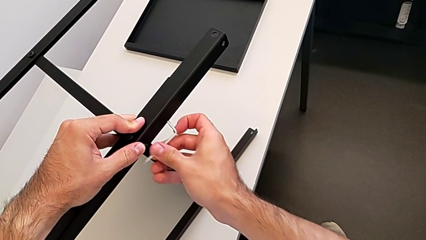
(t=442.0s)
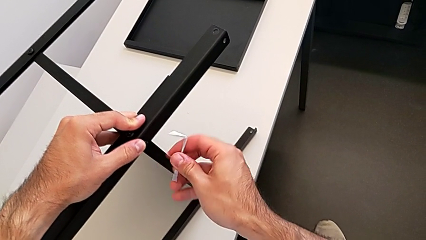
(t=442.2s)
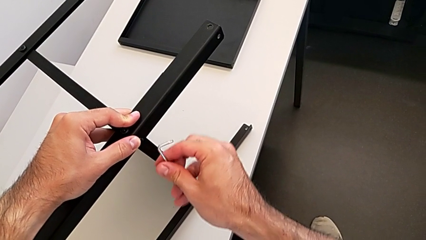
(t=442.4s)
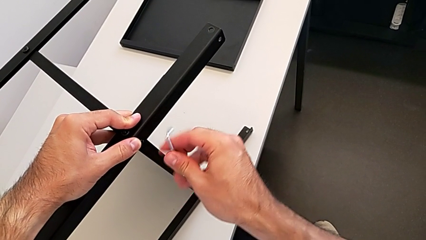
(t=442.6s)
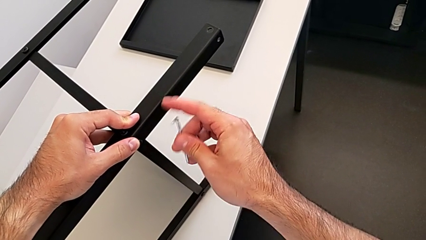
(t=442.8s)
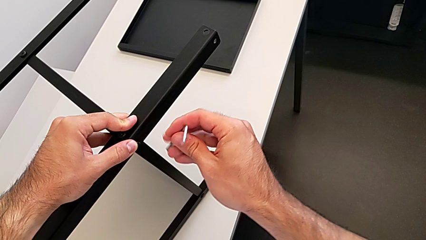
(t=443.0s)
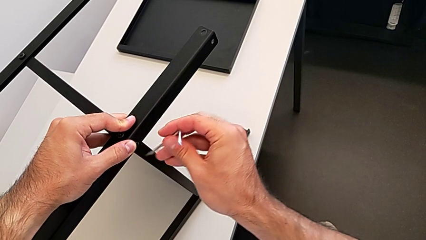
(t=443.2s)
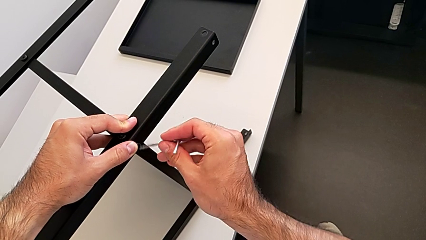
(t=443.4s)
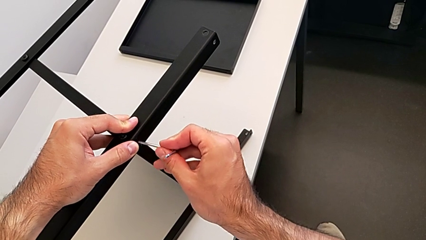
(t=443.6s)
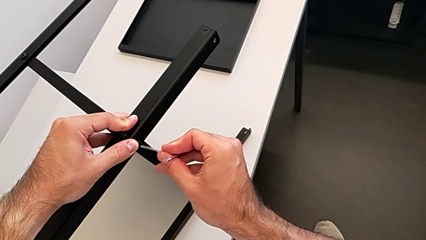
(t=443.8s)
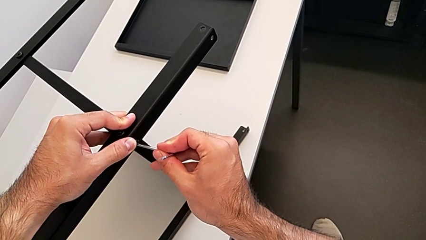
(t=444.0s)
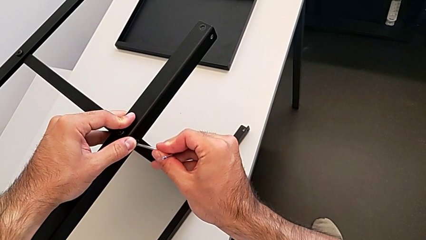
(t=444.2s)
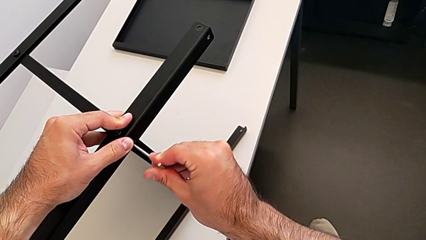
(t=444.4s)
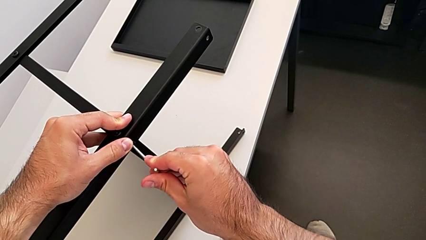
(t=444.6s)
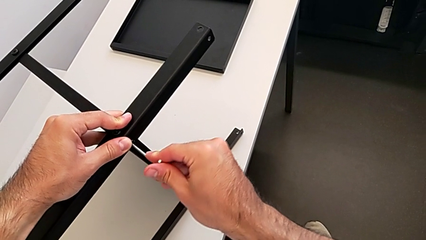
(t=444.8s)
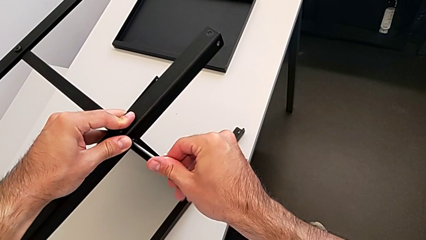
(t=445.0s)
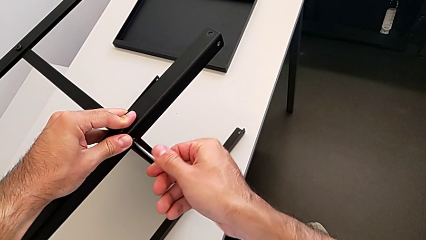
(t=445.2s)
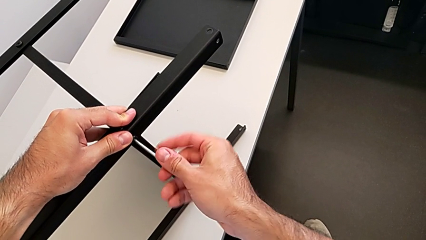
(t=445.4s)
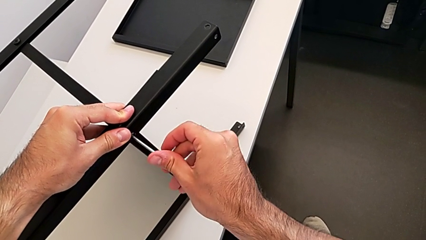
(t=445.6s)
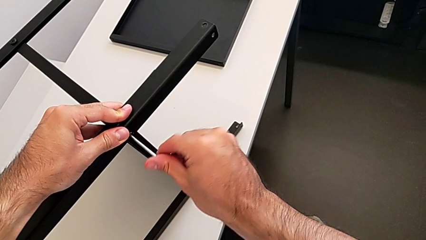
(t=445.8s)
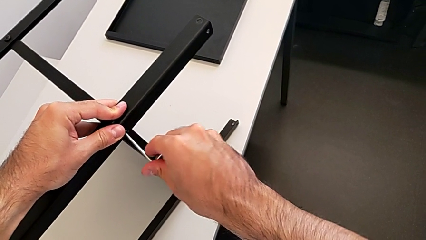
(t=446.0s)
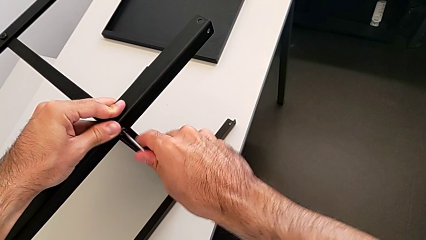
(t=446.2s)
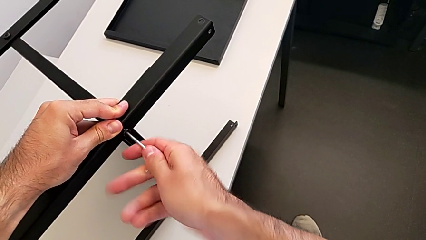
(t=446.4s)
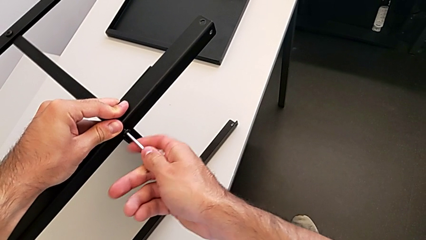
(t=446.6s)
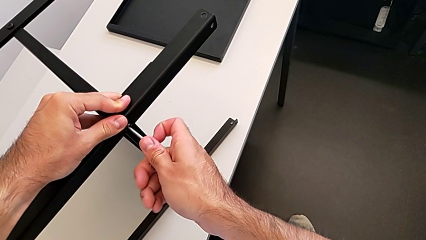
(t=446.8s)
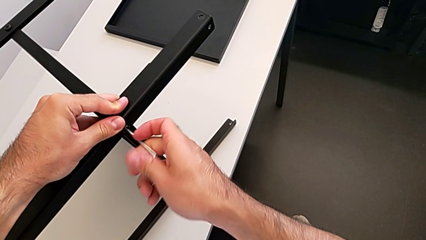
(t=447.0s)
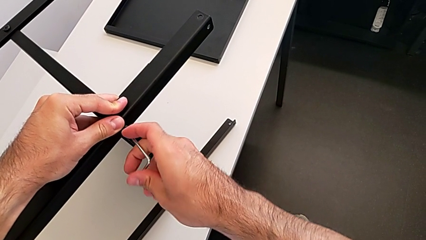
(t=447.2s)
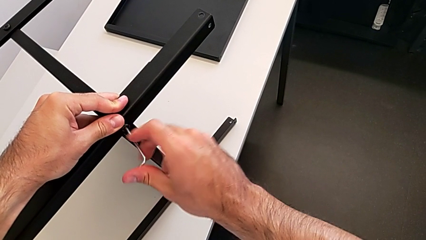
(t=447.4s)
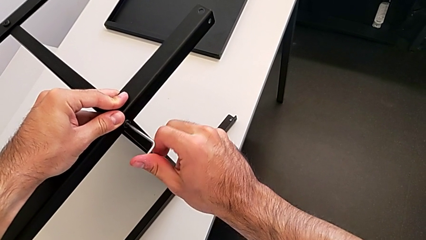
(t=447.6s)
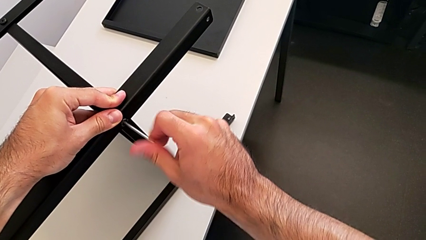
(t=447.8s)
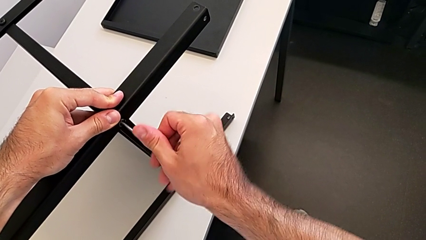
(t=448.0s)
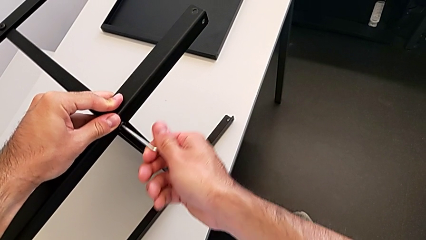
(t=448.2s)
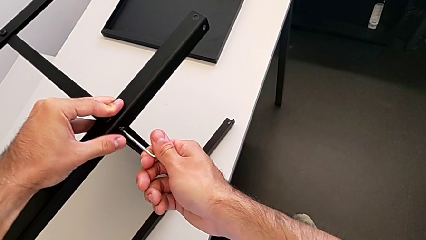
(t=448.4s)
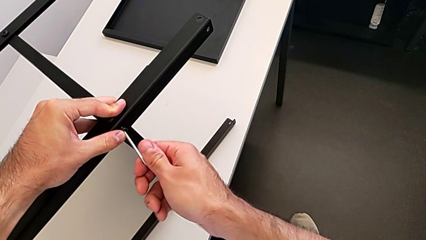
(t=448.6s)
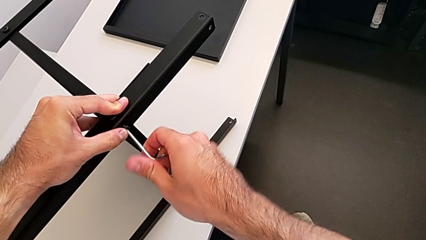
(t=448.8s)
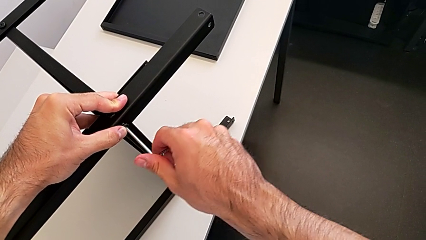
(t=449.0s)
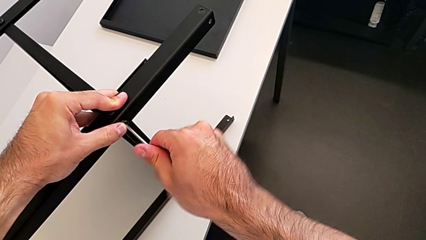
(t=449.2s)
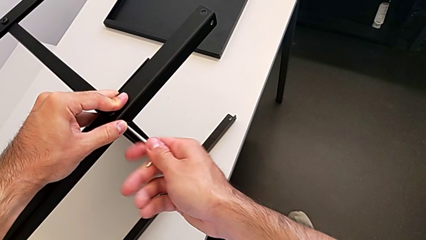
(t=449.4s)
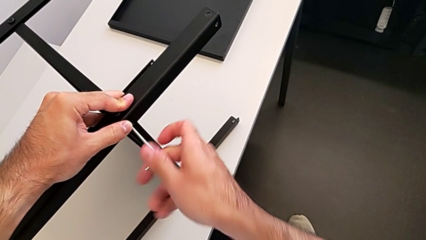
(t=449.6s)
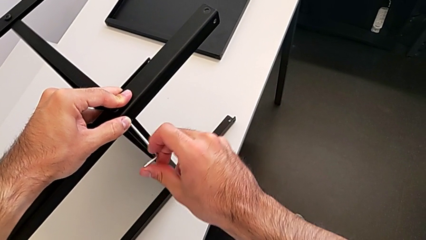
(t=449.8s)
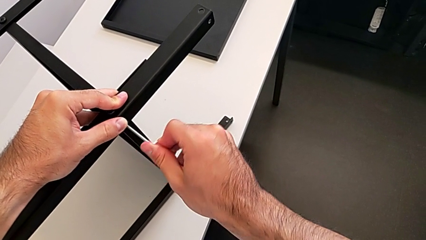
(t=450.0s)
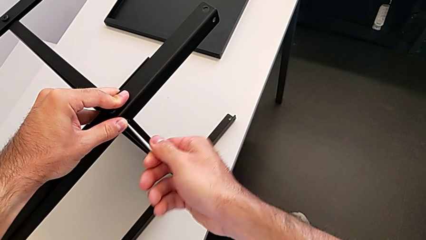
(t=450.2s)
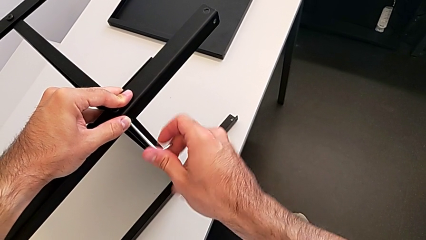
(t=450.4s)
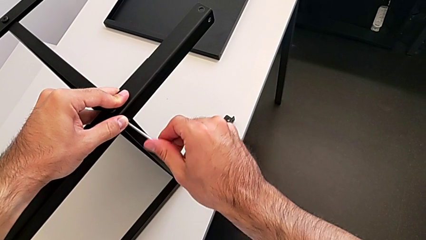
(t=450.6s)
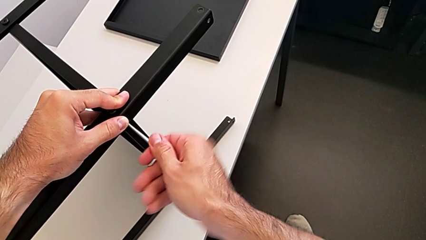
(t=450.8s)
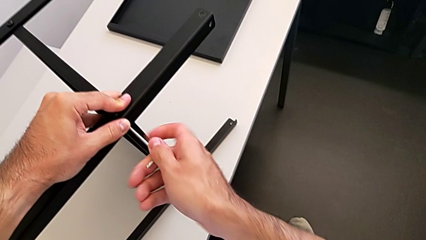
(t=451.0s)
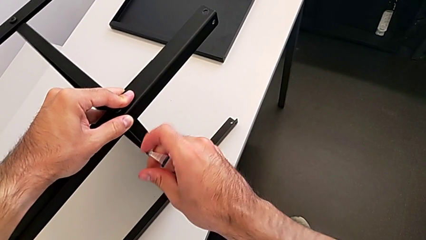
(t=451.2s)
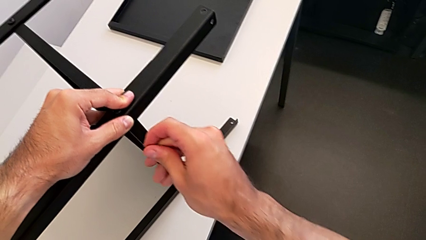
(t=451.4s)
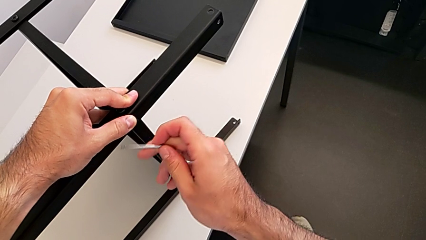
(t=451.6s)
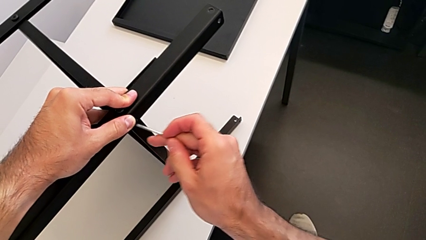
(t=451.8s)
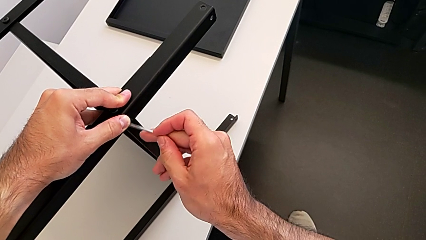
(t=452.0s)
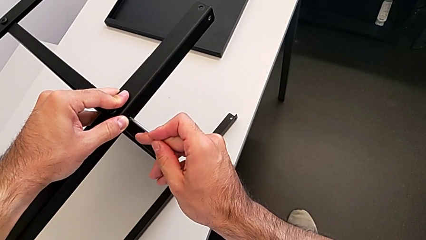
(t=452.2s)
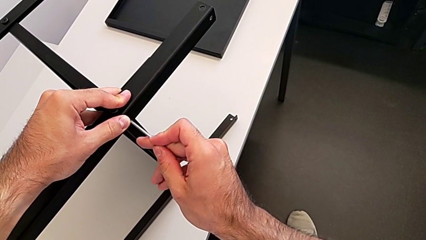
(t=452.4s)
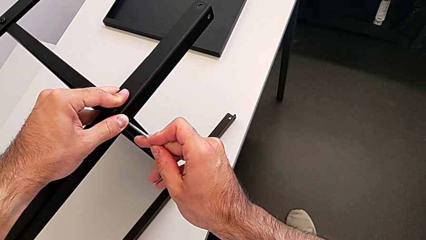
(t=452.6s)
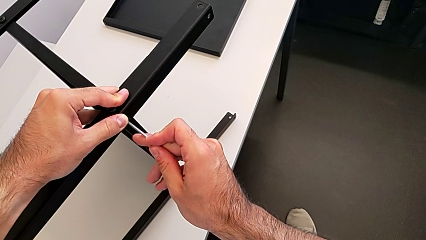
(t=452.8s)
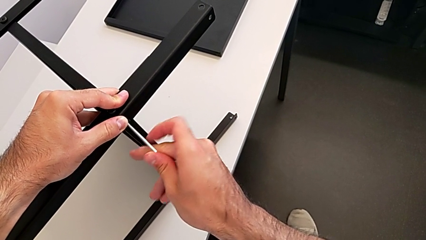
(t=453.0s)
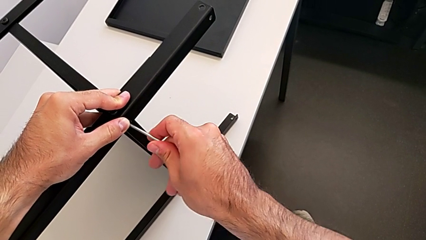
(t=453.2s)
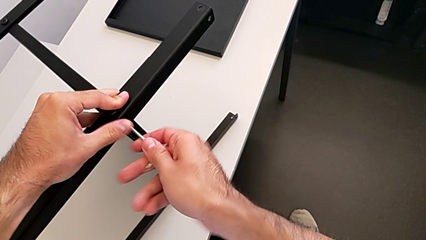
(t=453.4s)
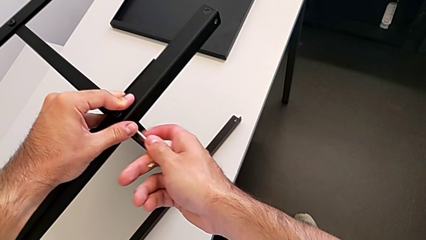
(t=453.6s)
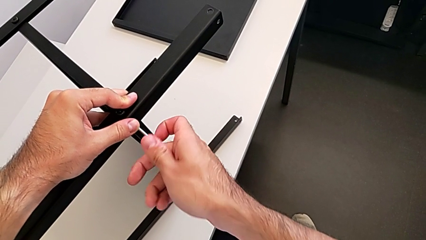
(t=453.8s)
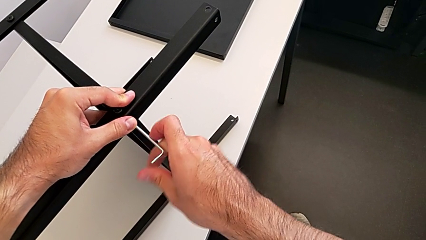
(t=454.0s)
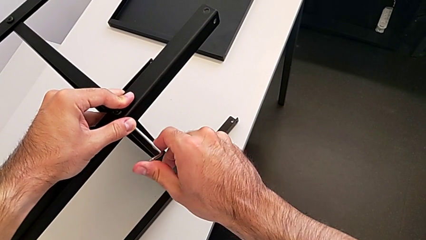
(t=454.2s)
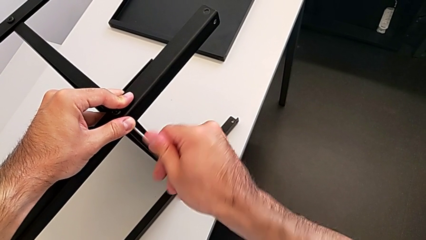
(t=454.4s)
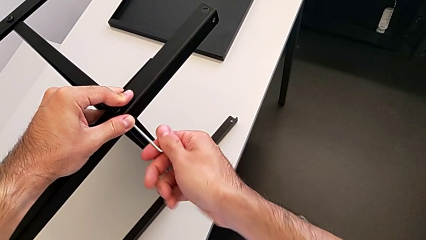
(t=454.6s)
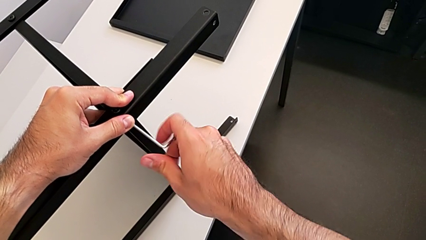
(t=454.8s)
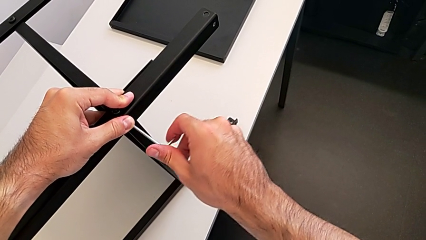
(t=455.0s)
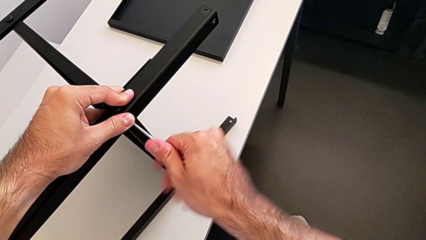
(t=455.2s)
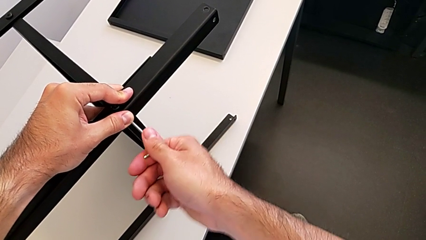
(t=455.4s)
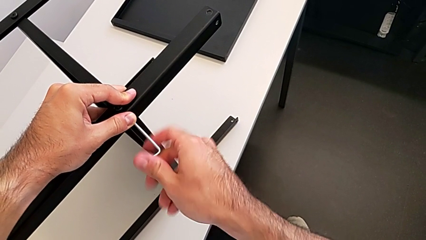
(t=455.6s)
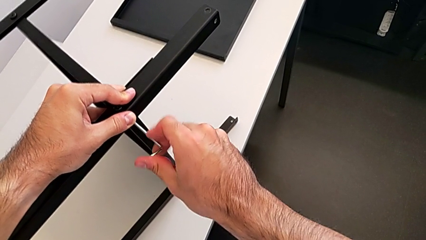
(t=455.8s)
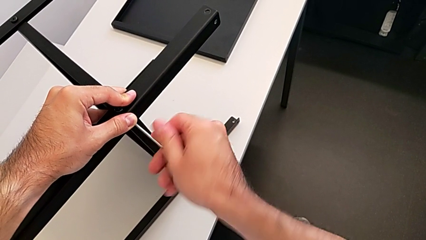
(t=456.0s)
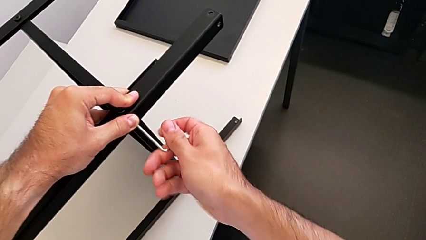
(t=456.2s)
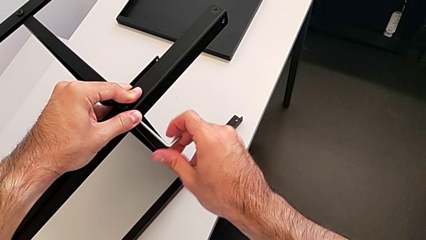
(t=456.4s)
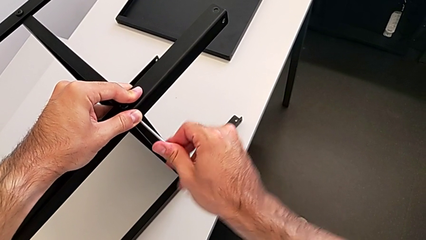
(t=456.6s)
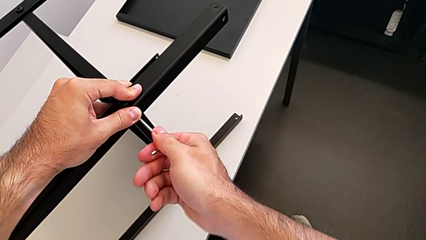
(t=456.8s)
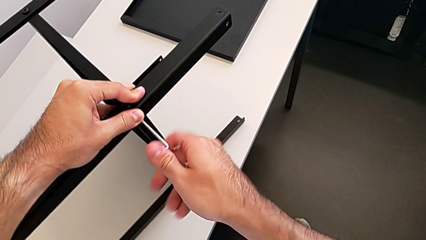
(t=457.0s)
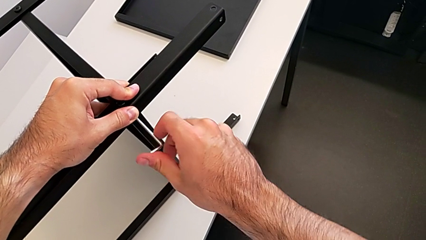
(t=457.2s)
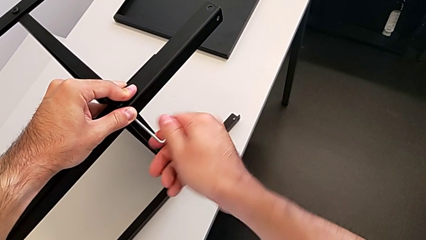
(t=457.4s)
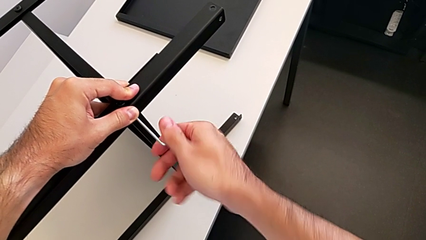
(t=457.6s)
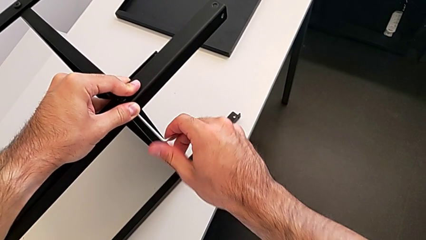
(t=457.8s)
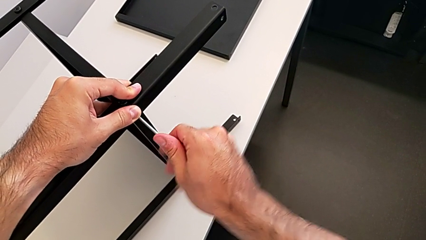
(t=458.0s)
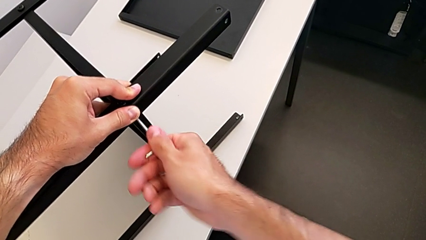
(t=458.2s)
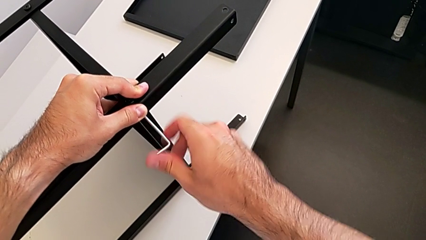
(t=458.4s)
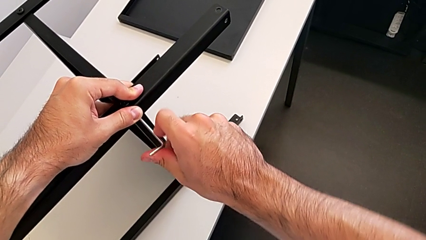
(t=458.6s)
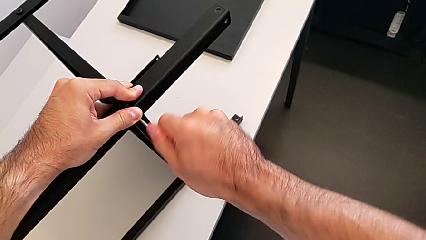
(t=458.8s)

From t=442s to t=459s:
The camera wearer is screwing the fourth leg to the middle shelf of the table. They rotate the Allen wrench, insert it and begin to screw the hex socket head.
